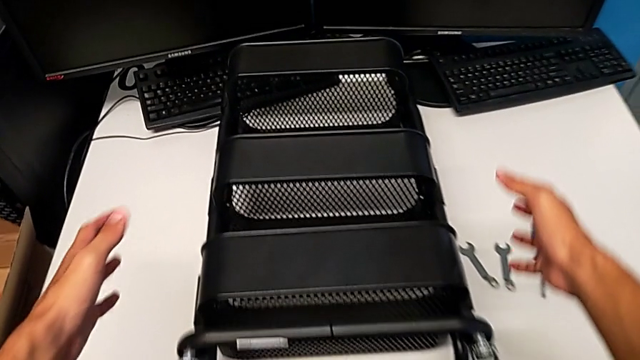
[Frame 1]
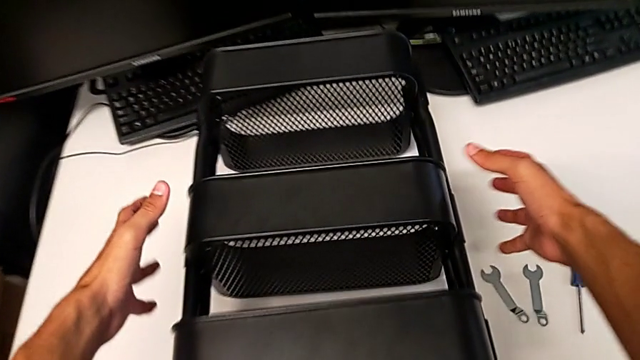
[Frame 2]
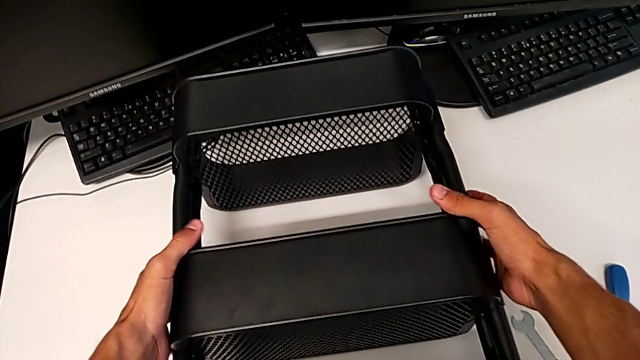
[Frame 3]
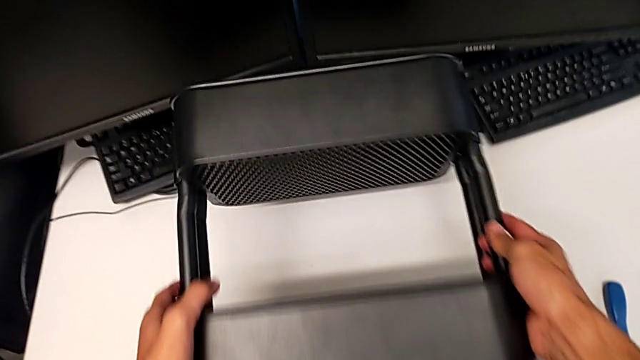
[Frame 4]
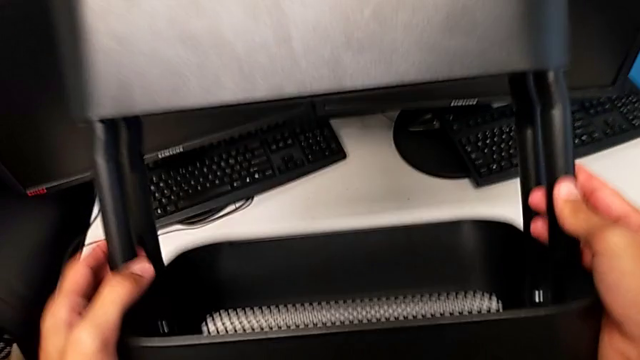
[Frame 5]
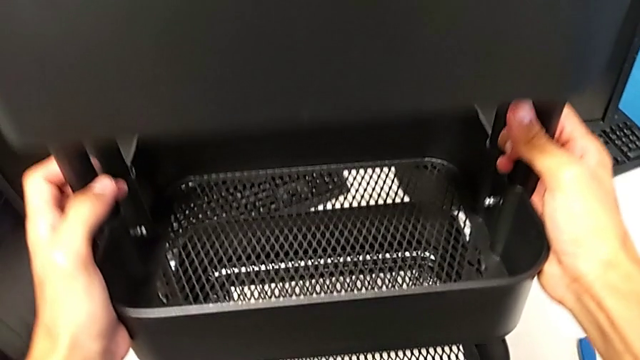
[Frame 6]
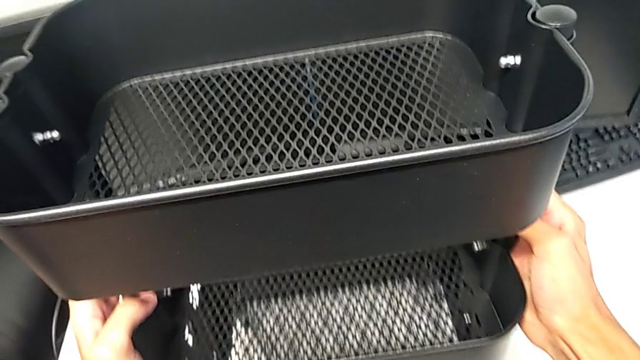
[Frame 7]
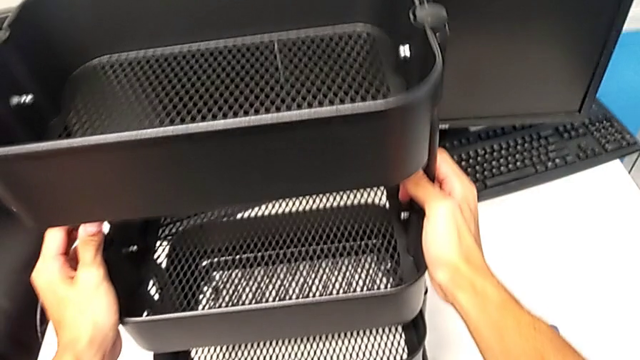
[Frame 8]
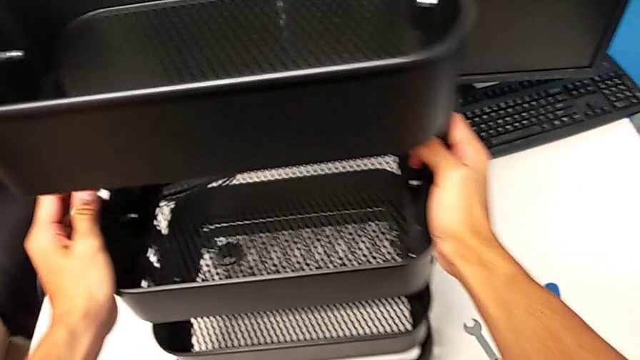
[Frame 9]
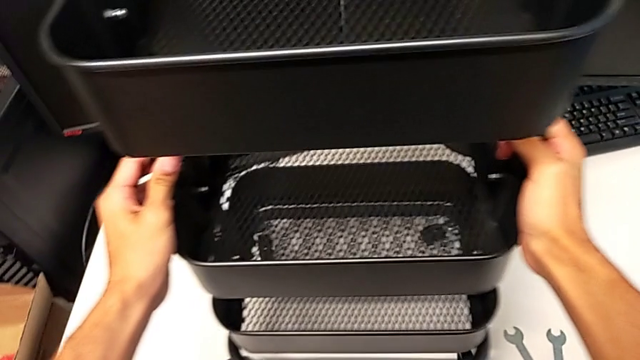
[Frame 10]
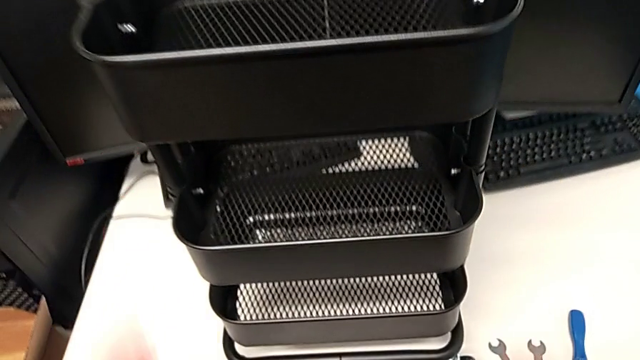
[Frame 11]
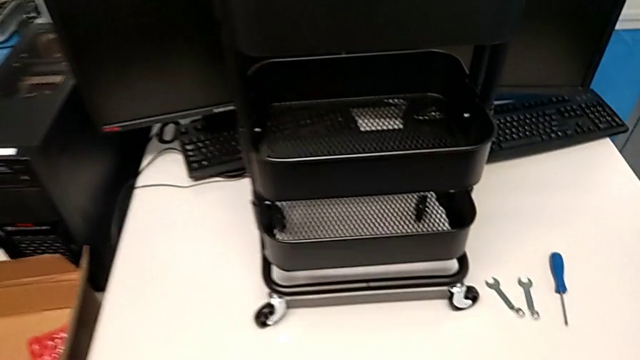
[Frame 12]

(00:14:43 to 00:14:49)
The camera wearer is assembling the shelf's wheels. They rotate the utility cart and inspect it.
